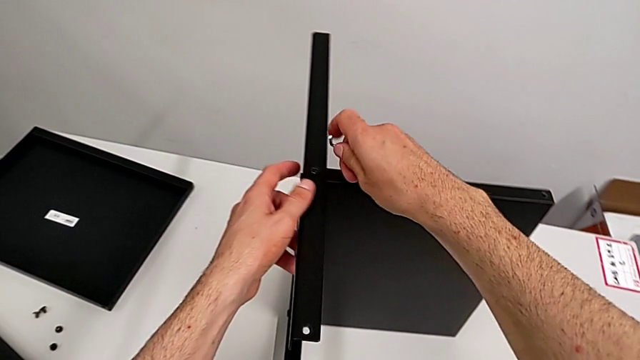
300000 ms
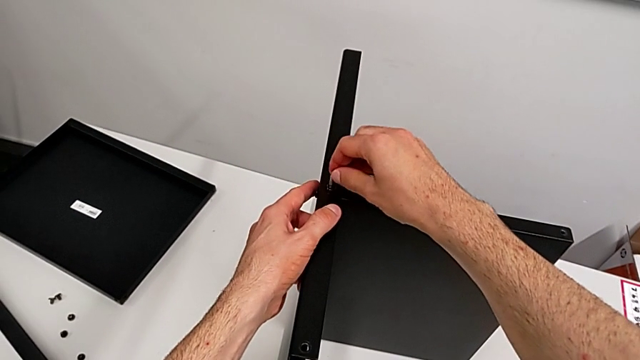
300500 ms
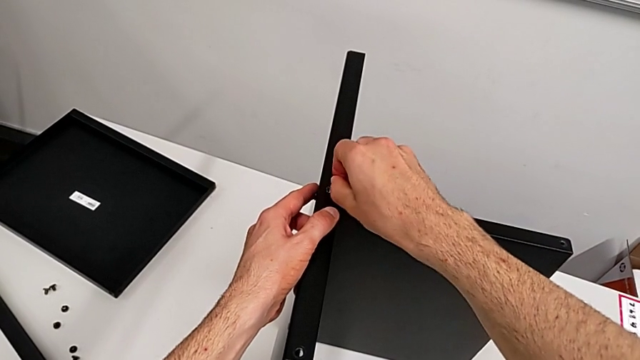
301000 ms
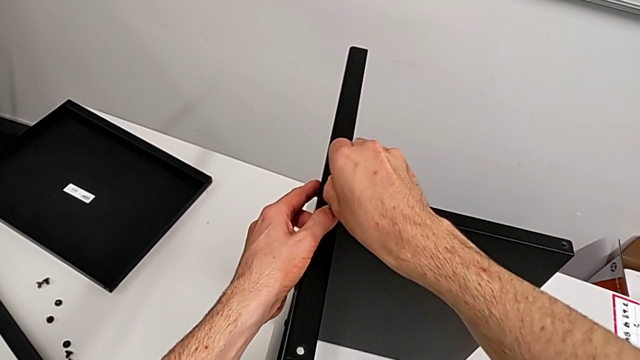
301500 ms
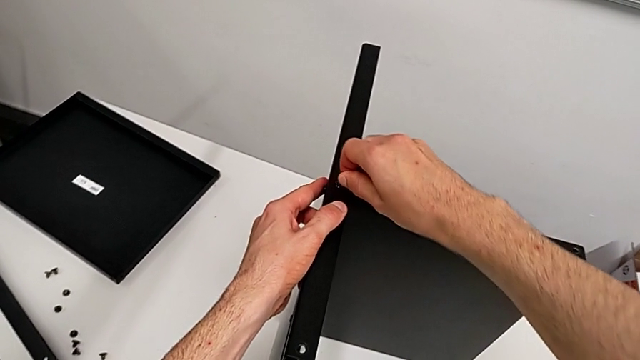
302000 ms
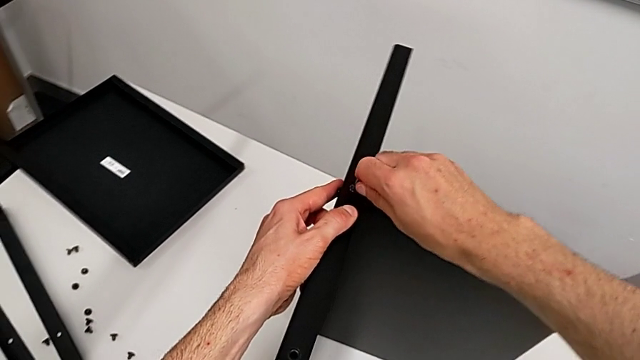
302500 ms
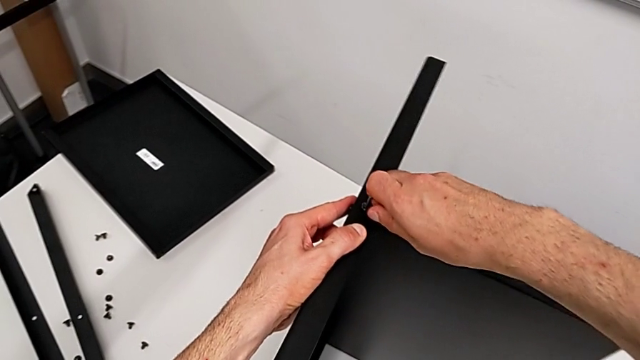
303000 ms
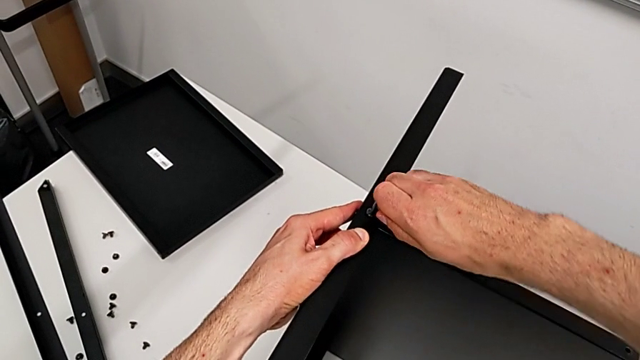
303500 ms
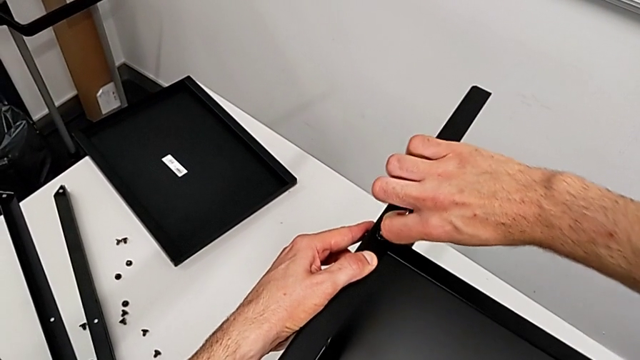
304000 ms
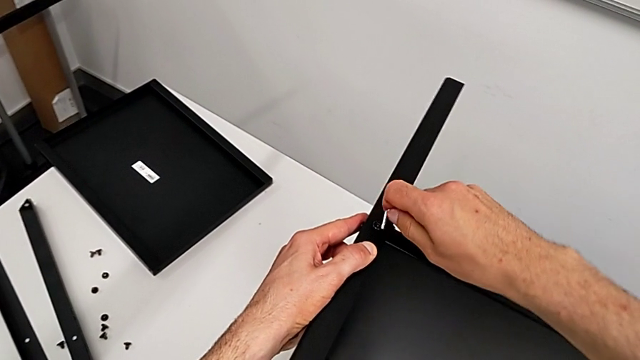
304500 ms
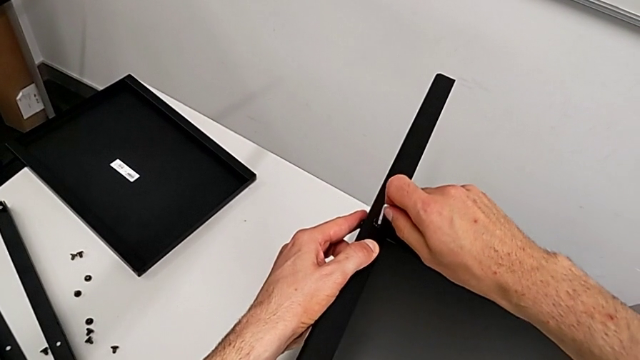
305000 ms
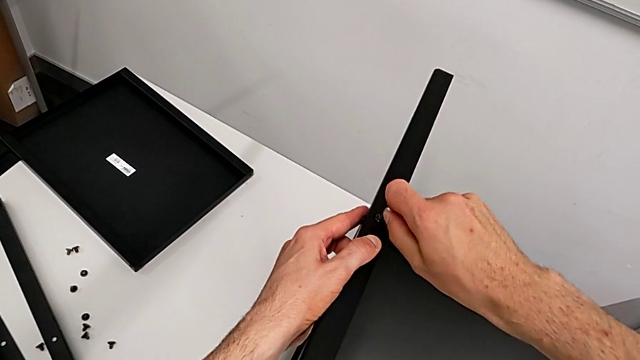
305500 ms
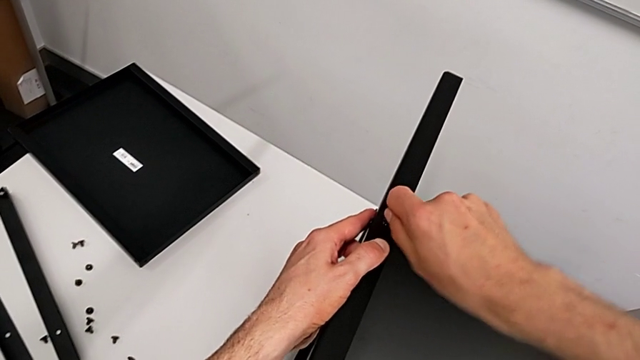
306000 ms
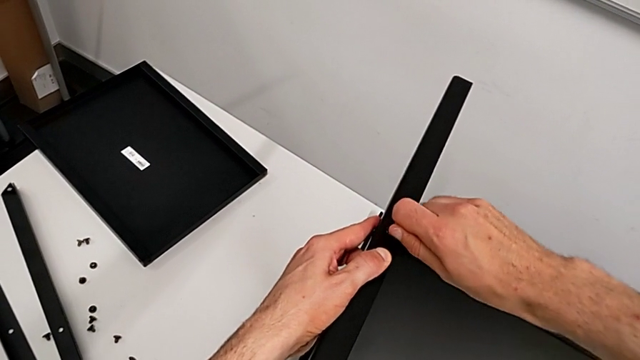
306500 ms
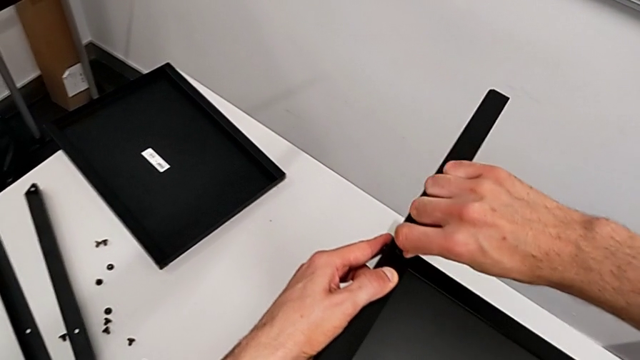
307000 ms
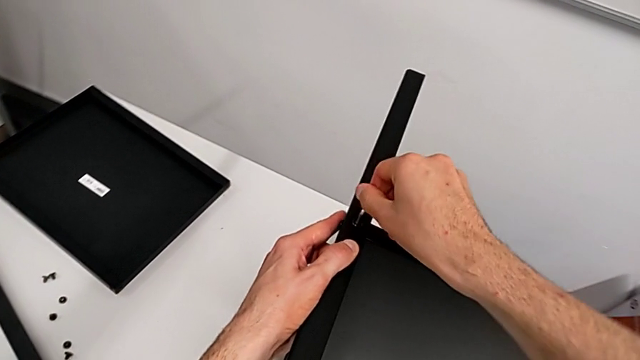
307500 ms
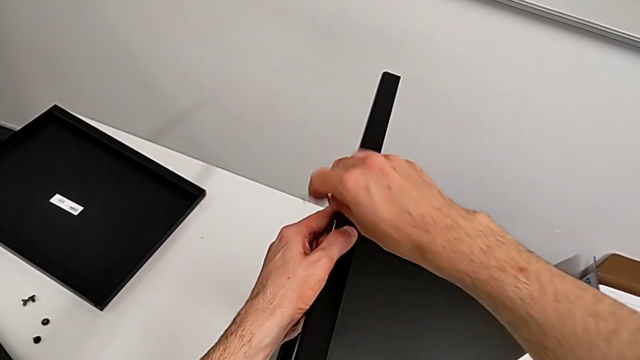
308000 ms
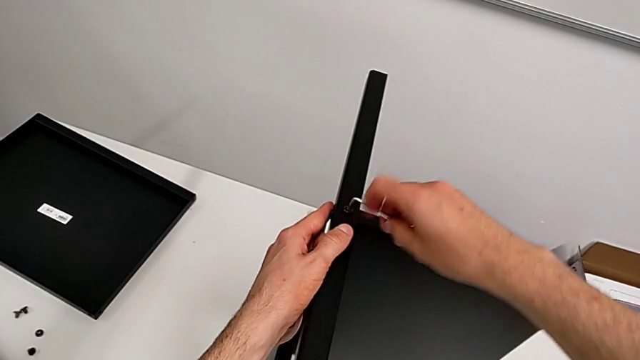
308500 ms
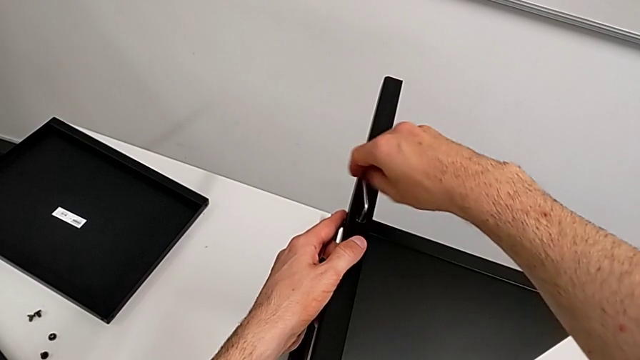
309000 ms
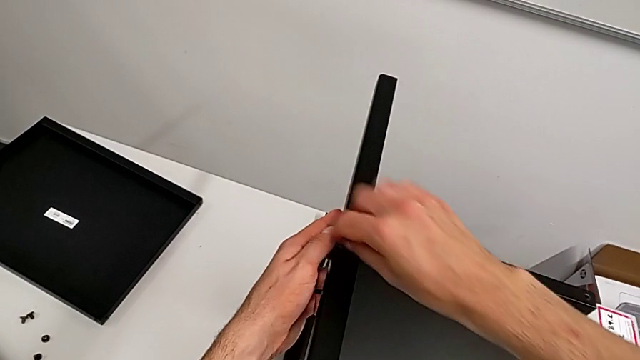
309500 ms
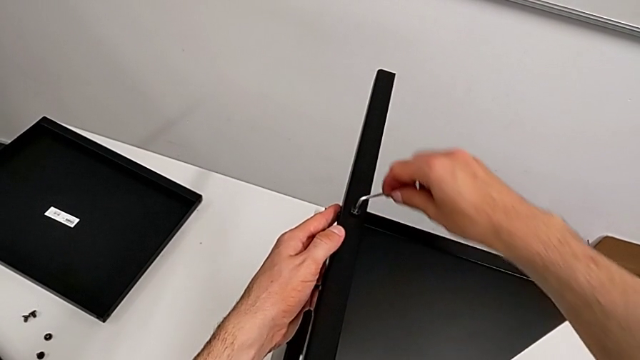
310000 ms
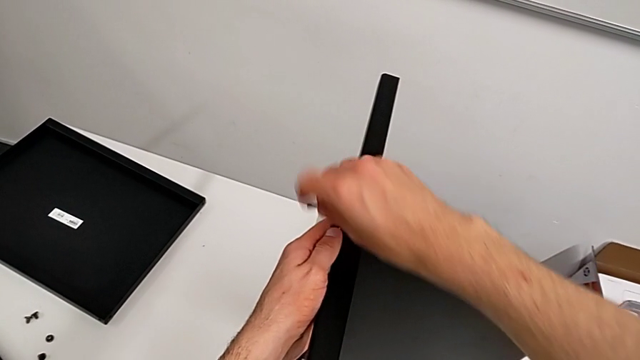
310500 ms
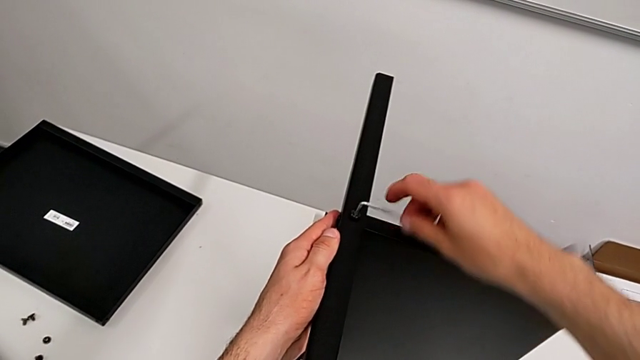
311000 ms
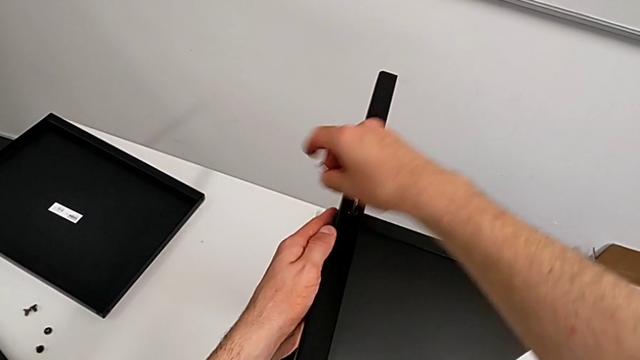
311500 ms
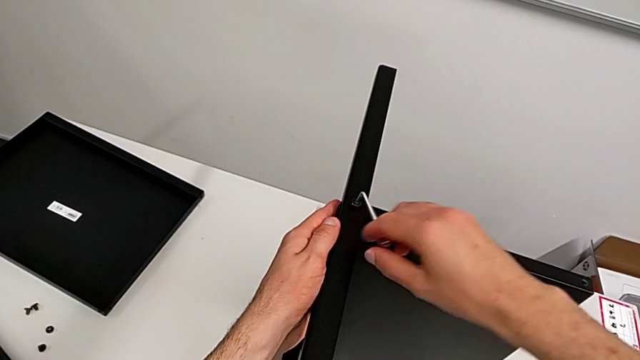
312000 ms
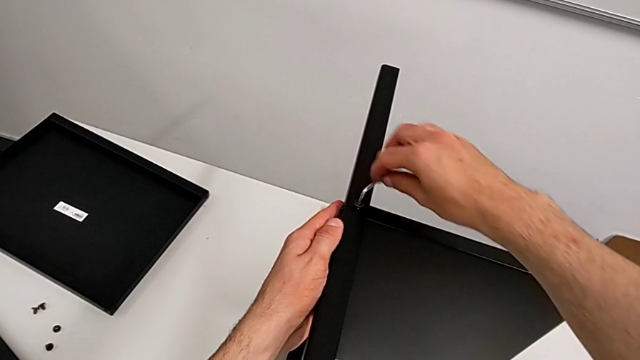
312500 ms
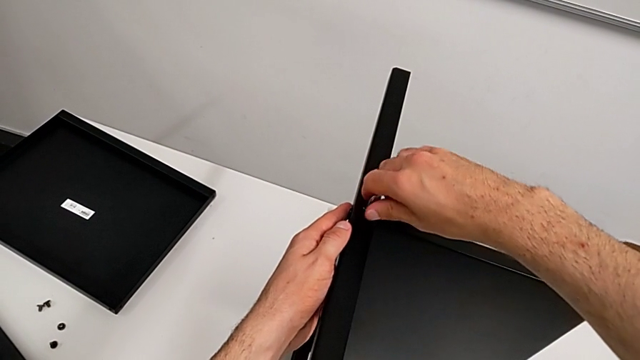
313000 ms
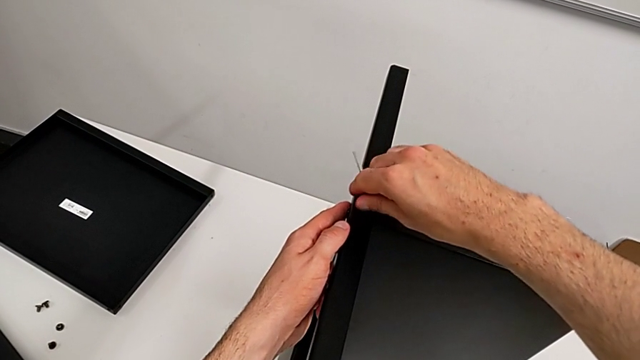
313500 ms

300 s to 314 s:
The camera wearer is disassembling the third leg of the table. They insert the Allen wrench and unscrew the hex socket head twice.

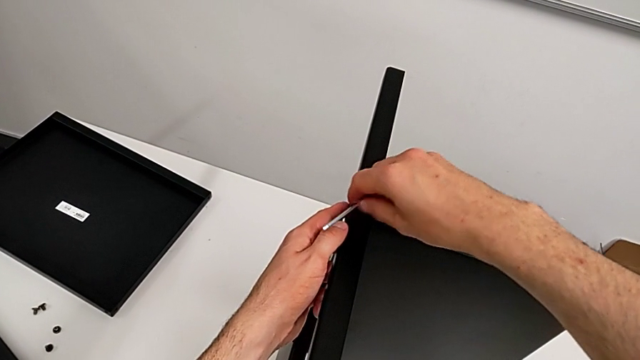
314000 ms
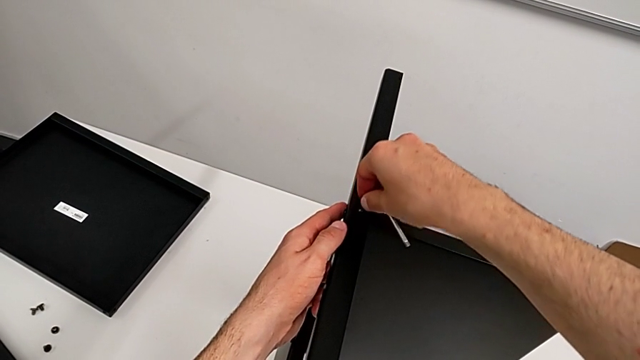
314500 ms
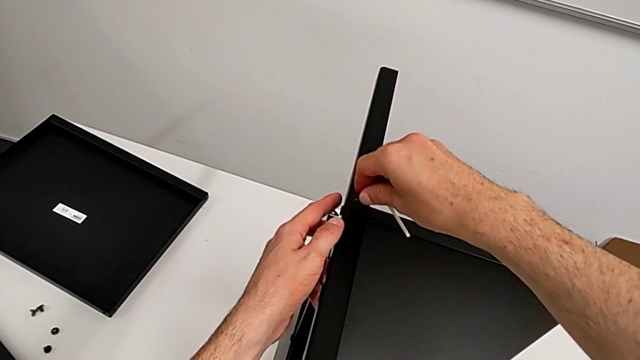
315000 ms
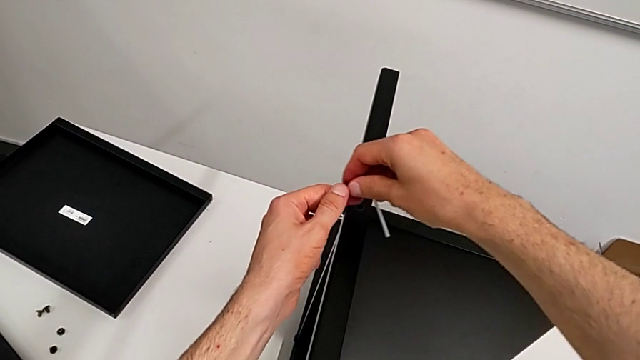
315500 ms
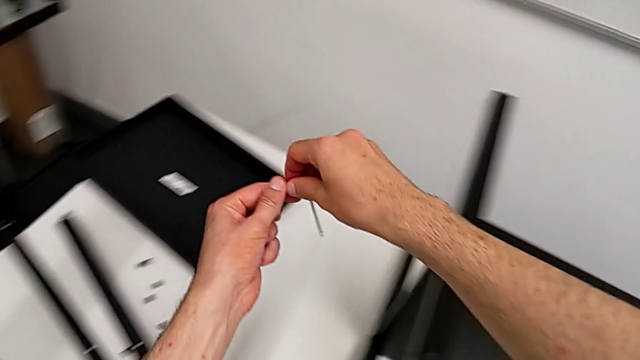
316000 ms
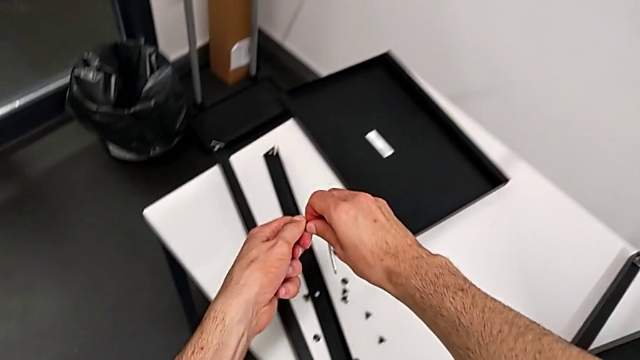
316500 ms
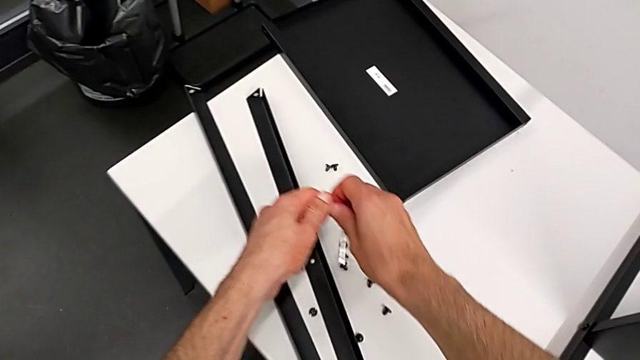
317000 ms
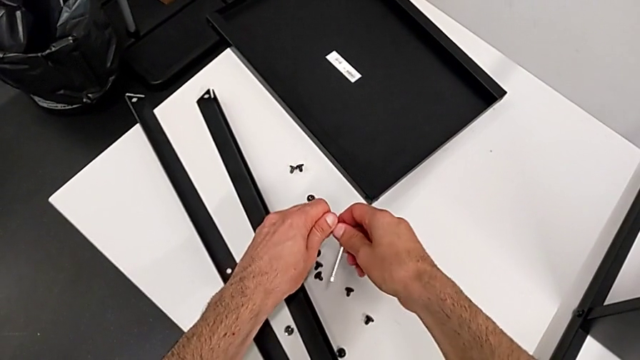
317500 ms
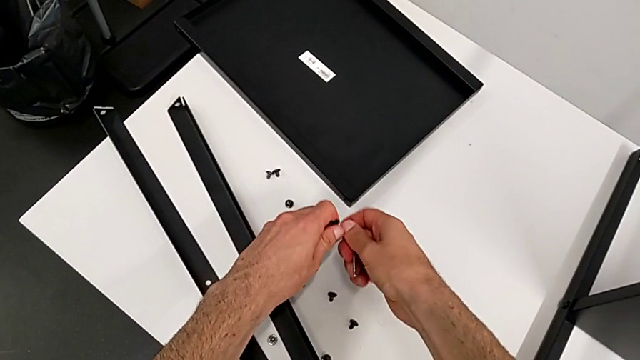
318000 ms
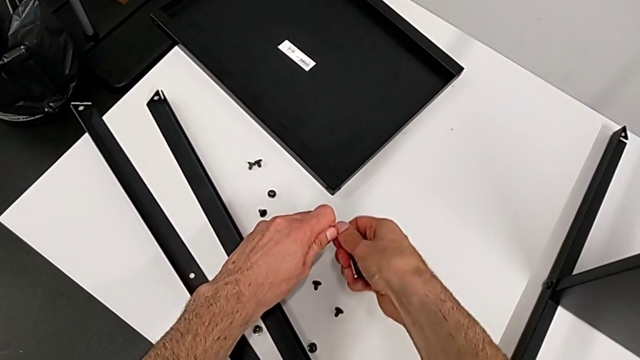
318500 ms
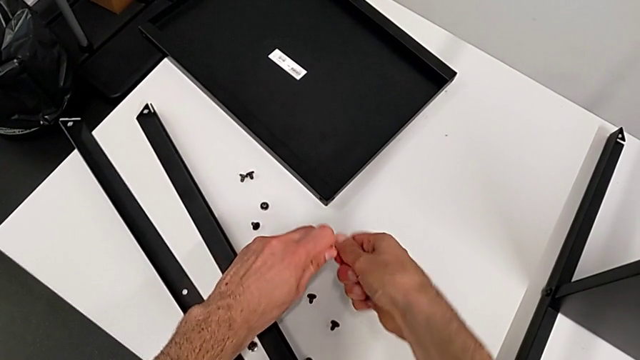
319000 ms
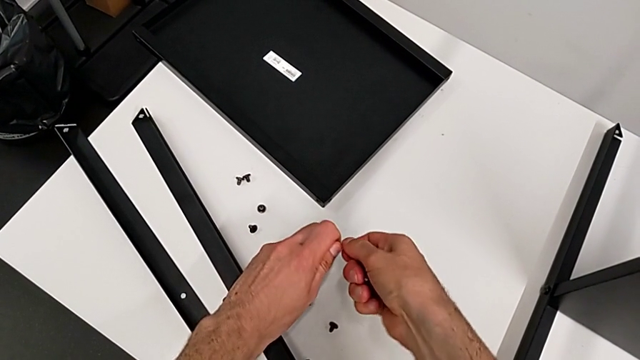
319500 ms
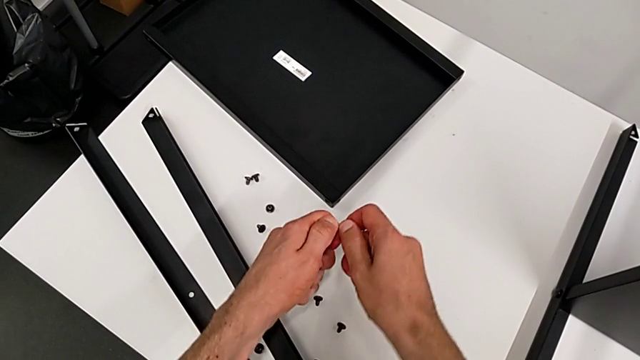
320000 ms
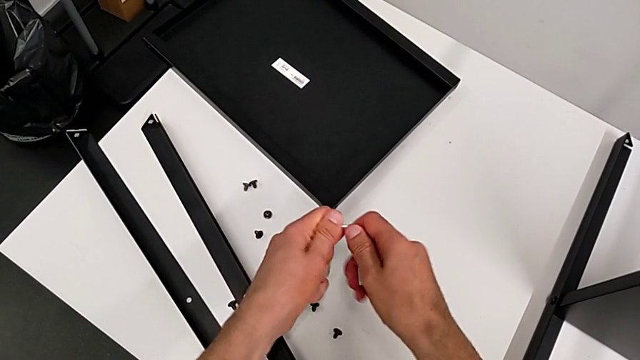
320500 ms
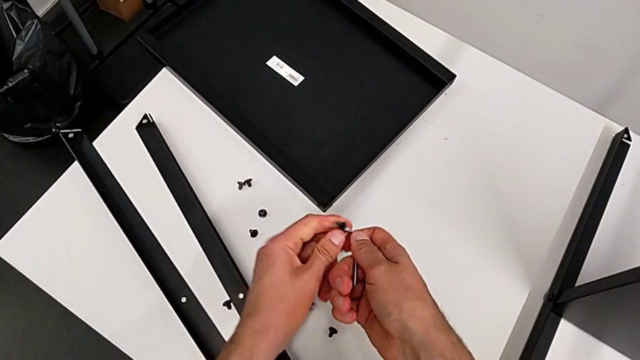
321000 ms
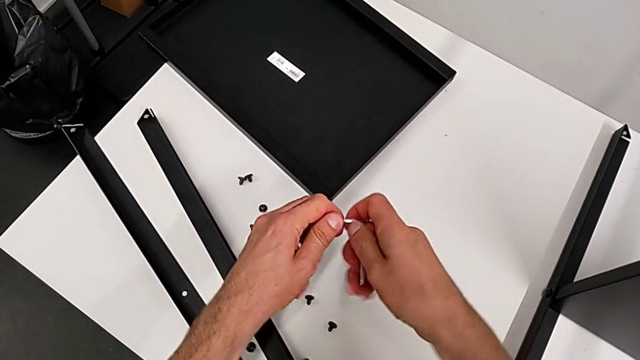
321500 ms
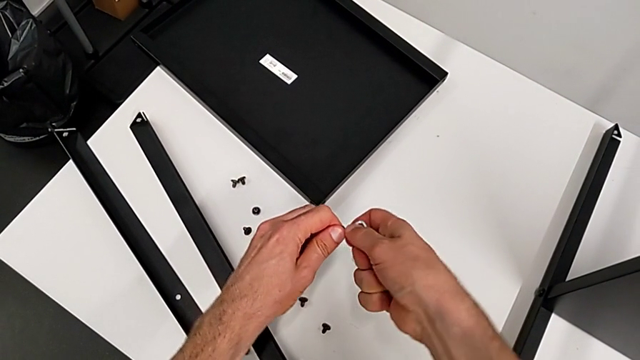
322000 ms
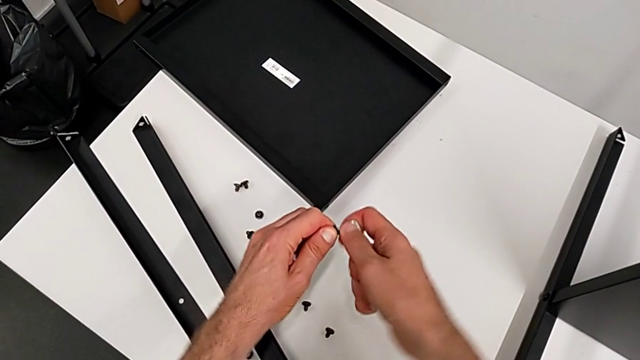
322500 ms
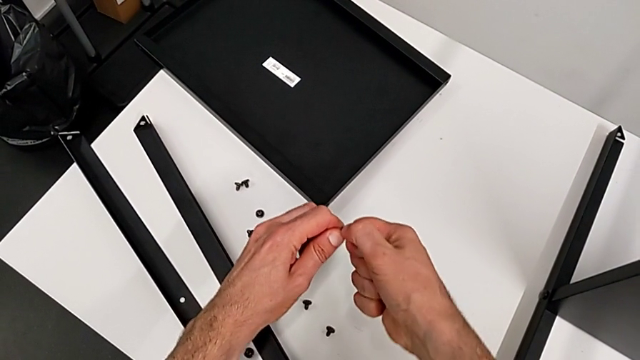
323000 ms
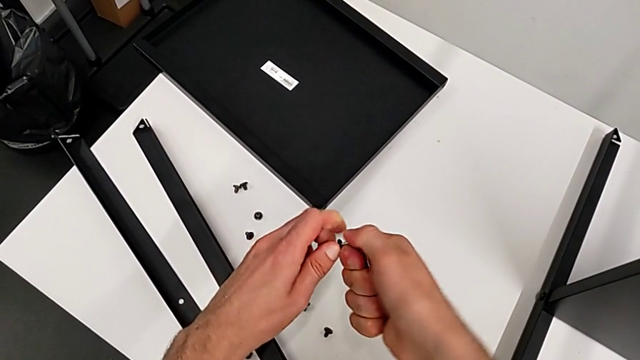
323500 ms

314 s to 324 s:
The camera wearer is disassembling the third leg of the table. They disassemble the hex socket head and begin to withdraw the Allen wrench.
